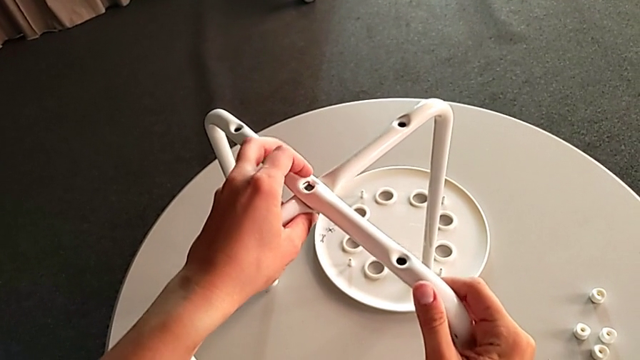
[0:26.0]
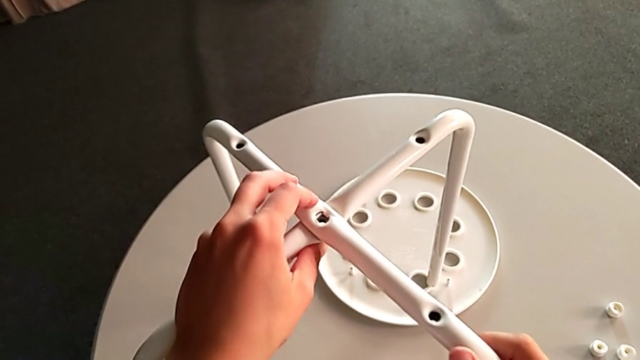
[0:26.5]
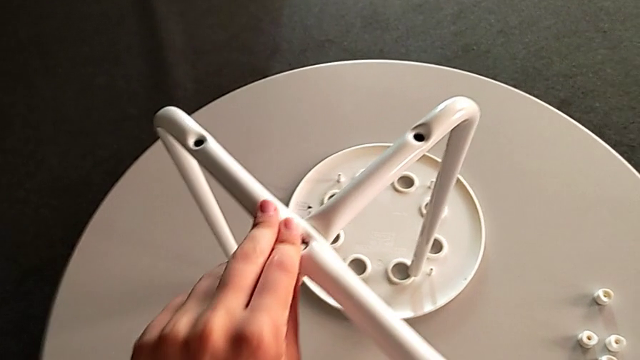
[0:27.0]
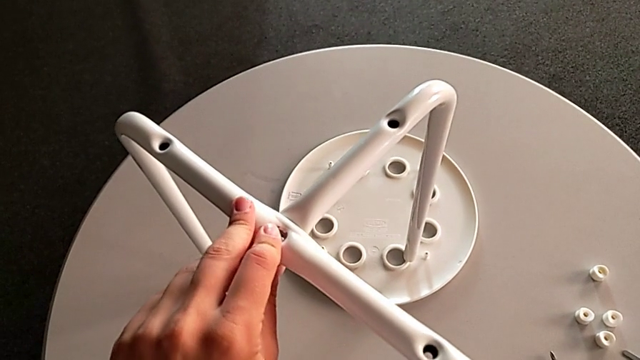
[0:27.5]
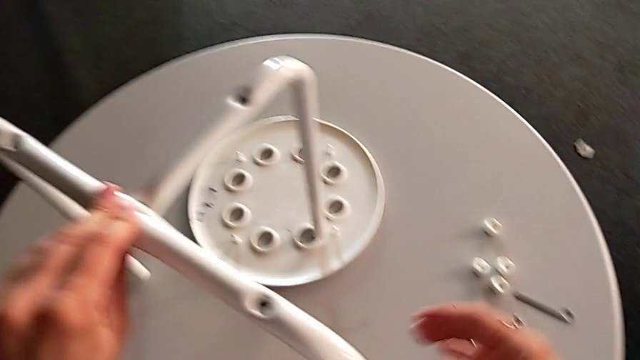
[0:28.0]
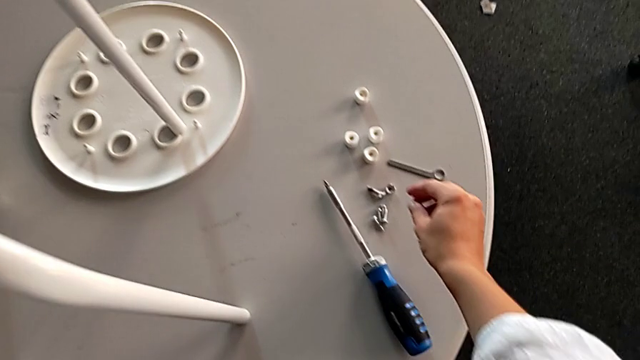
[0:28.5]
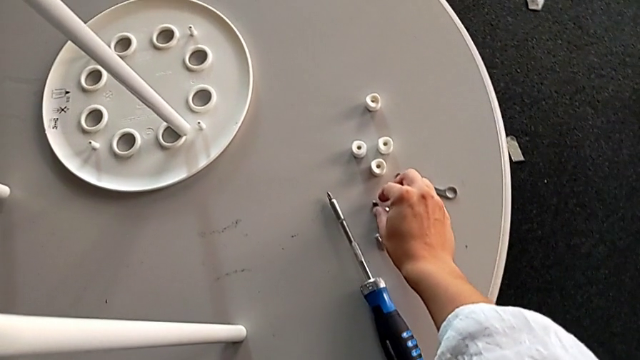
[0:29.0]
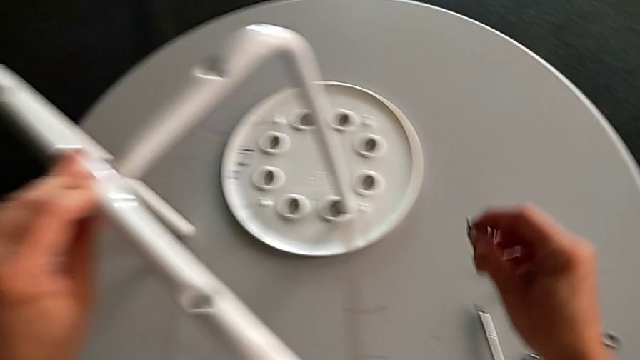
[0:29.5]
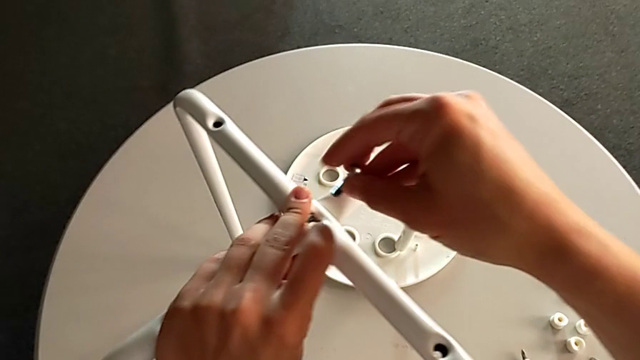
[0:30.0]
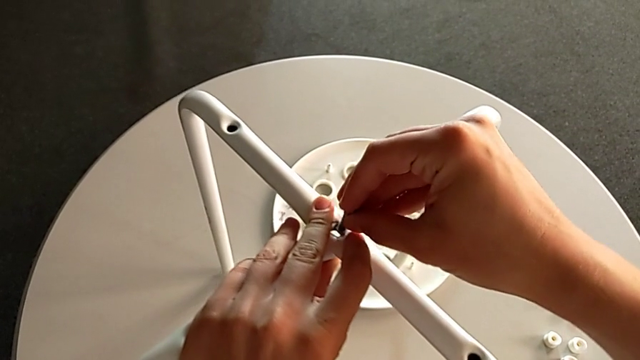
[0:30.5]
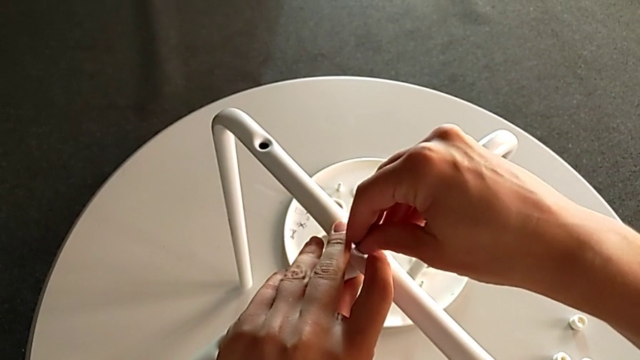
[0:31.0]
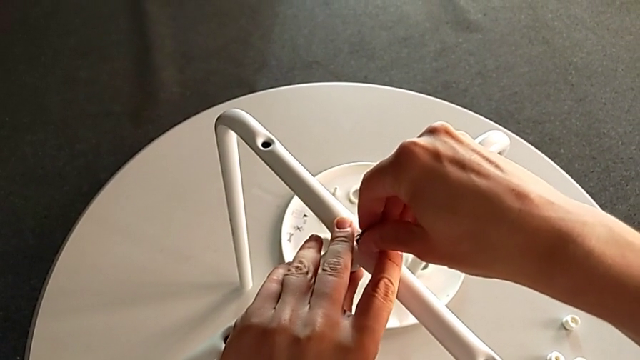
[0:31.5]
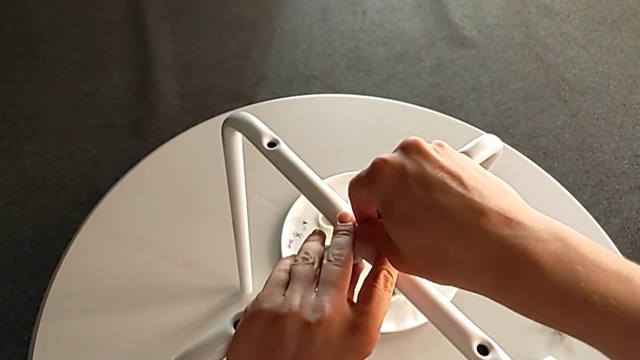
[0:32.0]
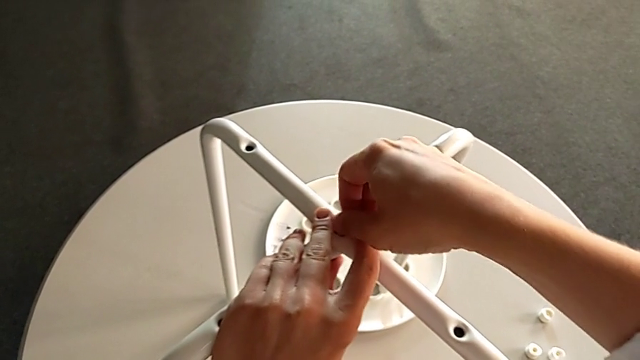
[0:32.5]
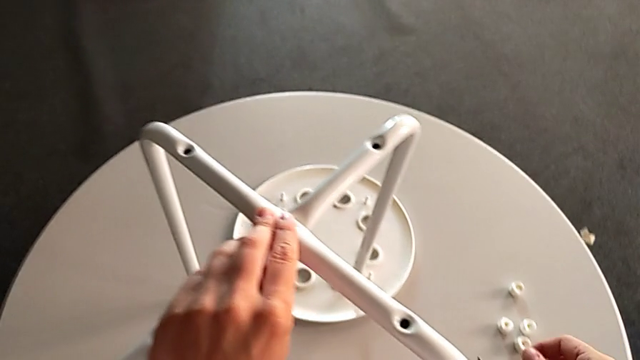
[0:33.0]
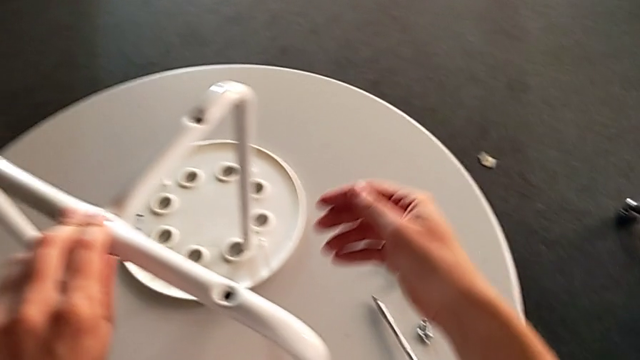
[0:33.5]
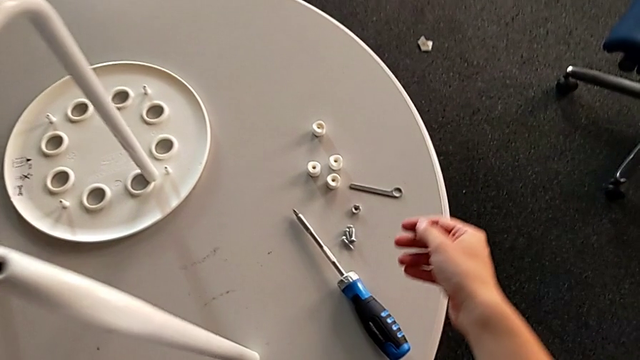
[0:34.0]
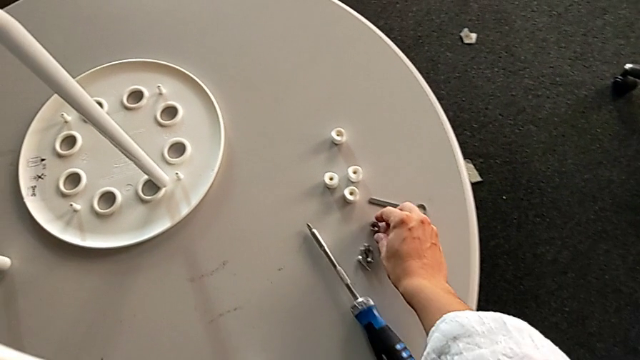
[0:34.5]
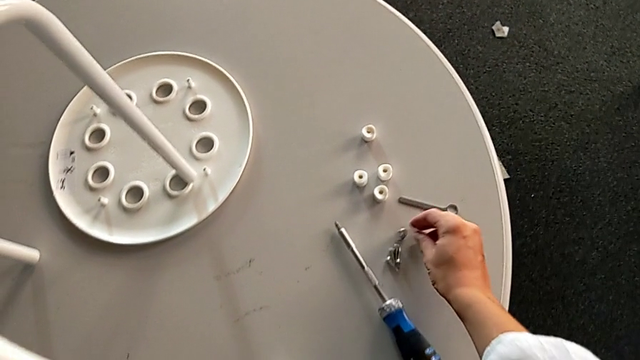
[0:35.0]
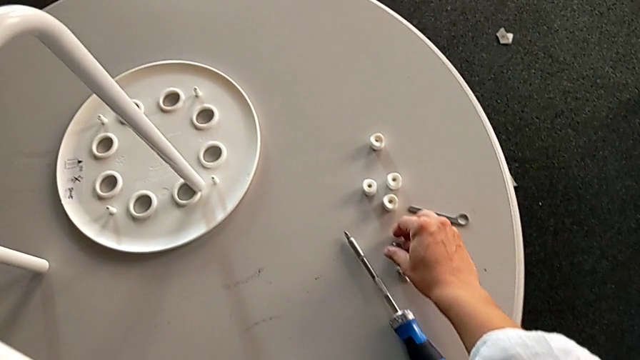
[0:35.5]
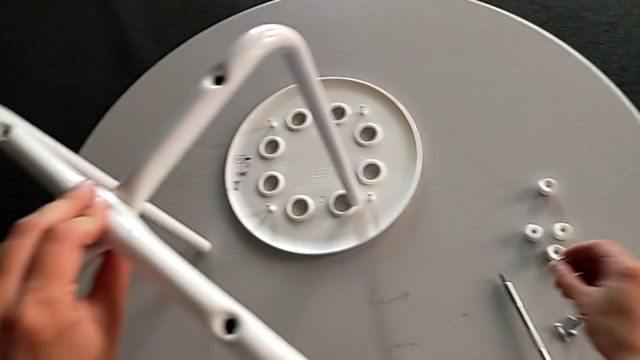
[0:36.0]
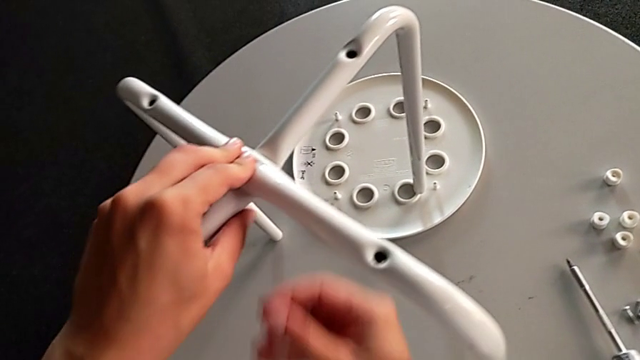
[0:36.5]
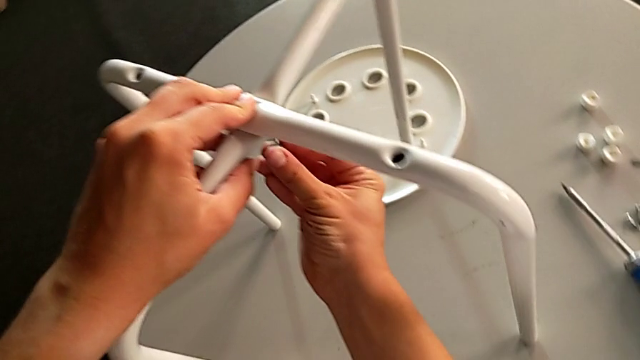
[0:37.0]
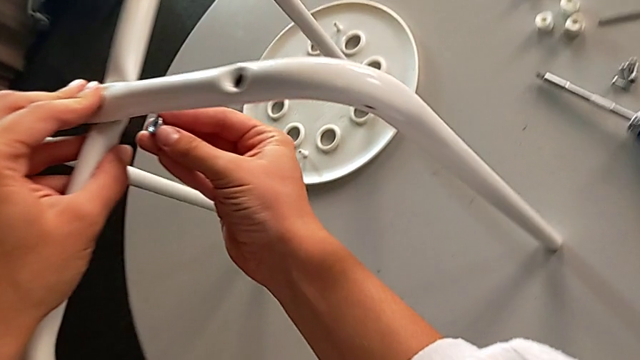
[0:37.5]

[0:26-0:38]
The camera wearer is assembling the two legs. They align the leg, grab the bolt, insert it, screw it, approach the hex nut, grab it and insert it.

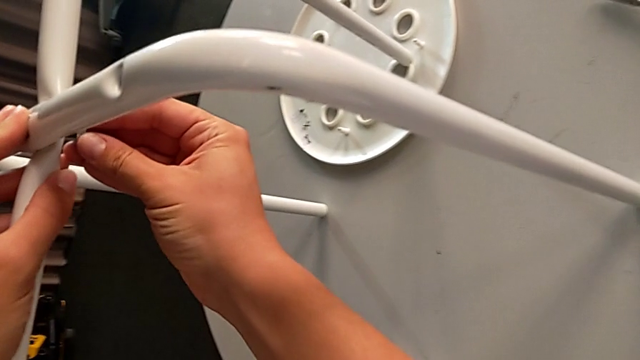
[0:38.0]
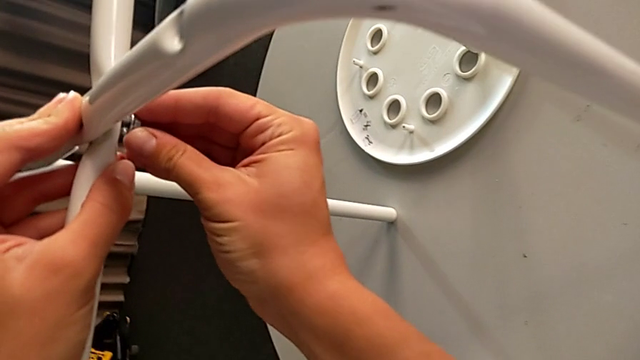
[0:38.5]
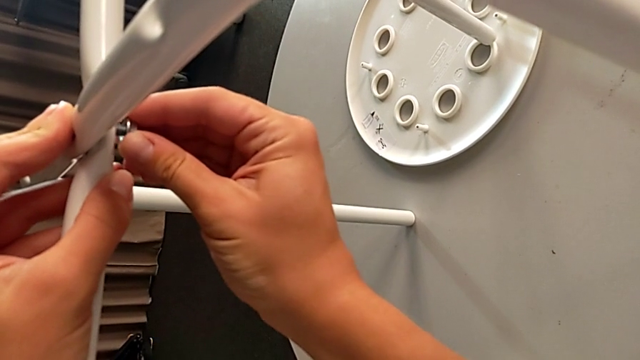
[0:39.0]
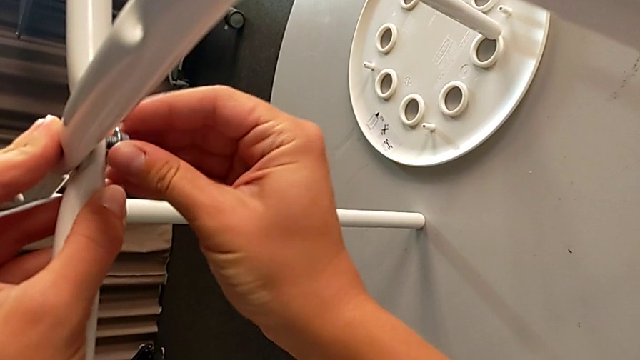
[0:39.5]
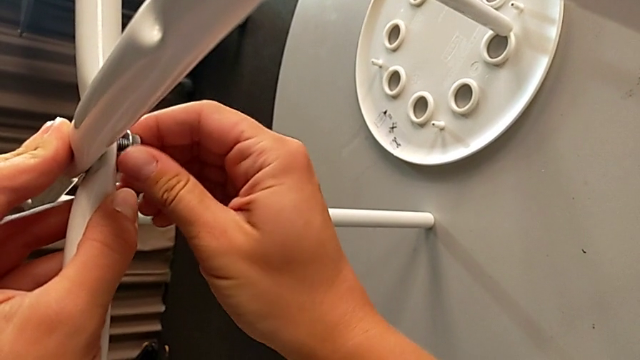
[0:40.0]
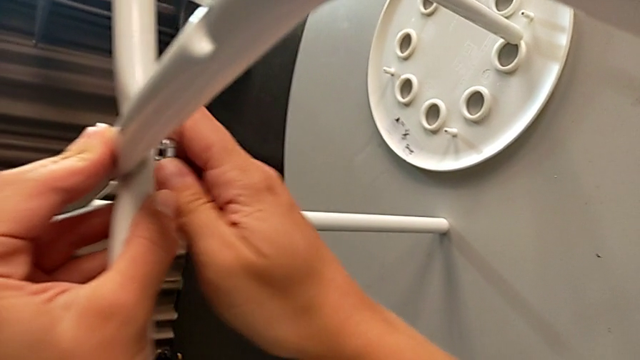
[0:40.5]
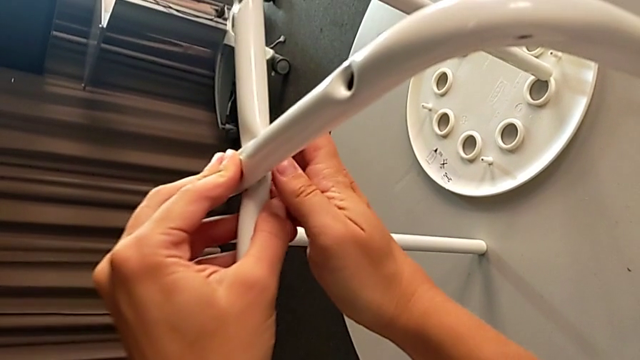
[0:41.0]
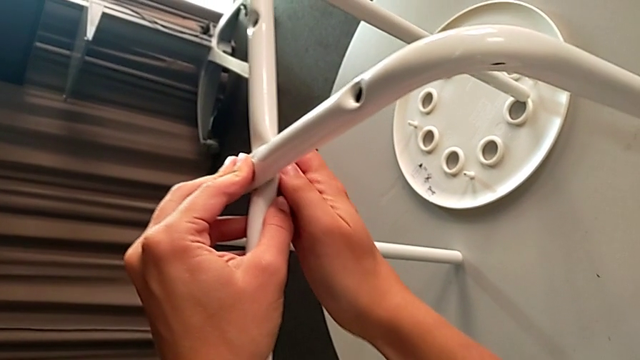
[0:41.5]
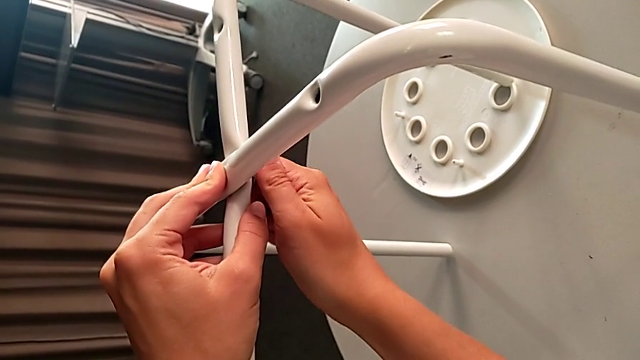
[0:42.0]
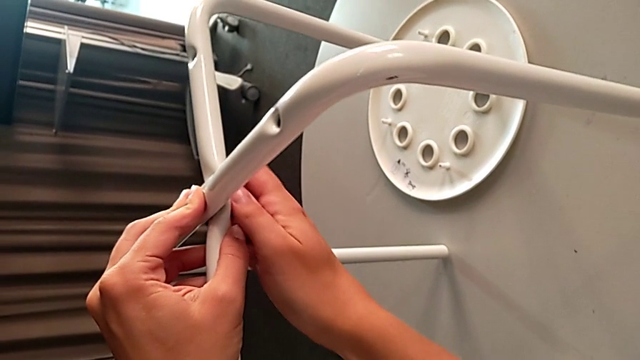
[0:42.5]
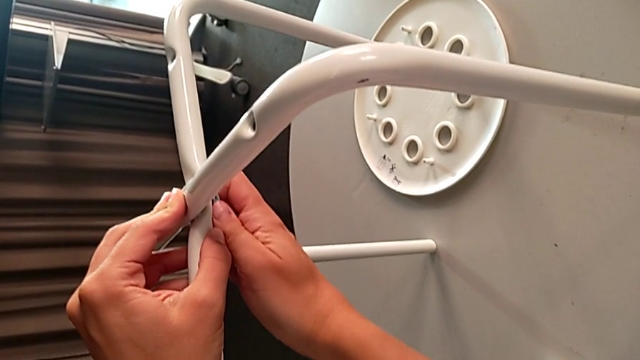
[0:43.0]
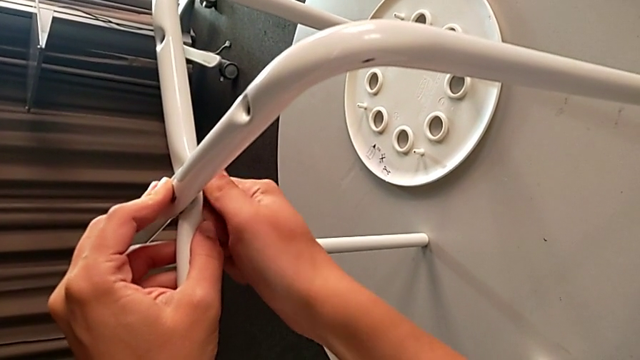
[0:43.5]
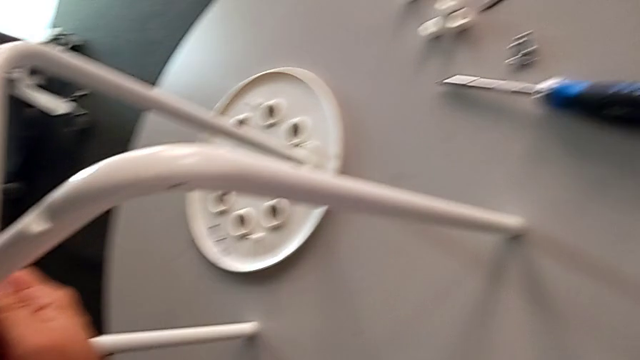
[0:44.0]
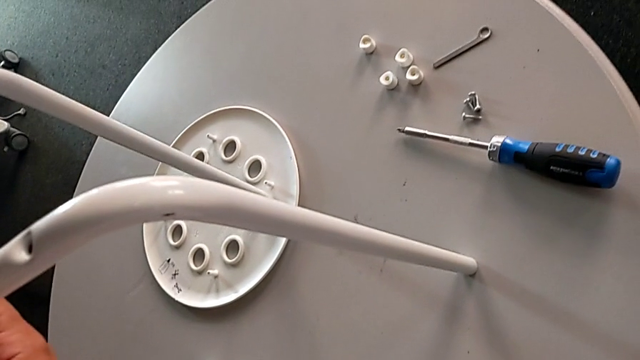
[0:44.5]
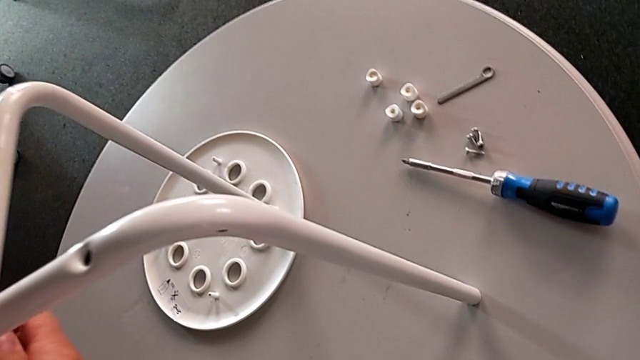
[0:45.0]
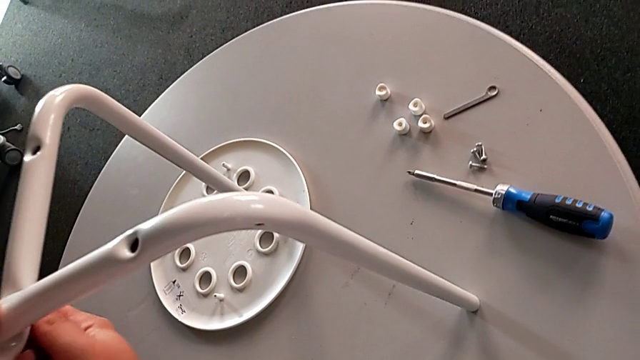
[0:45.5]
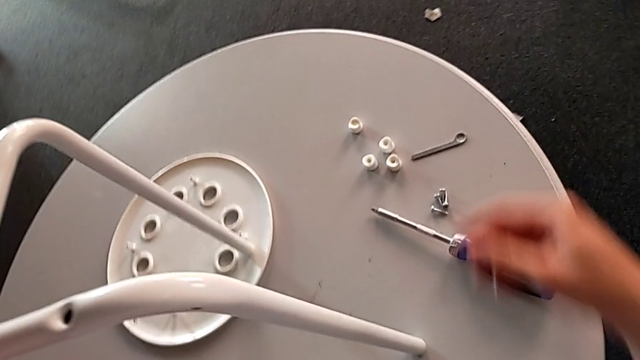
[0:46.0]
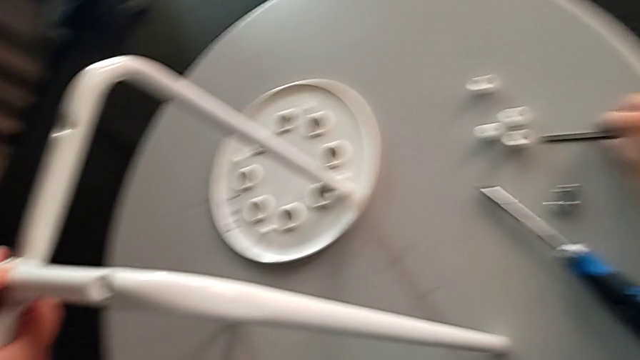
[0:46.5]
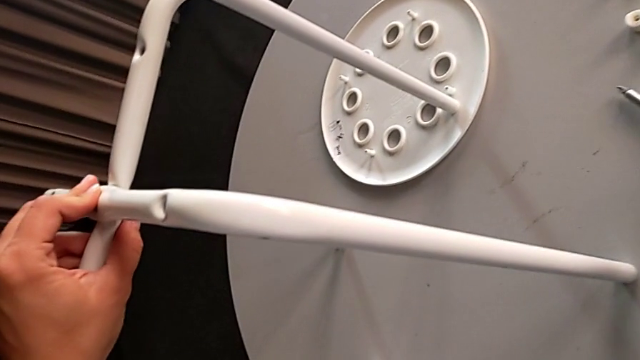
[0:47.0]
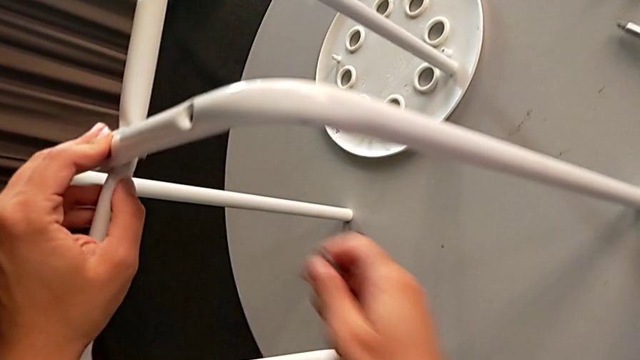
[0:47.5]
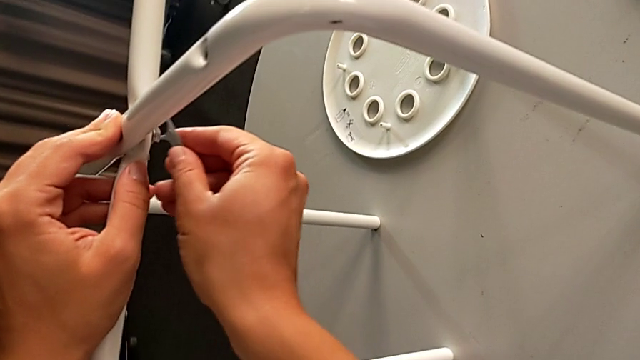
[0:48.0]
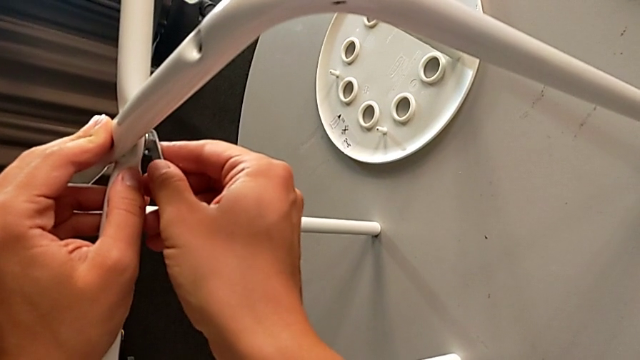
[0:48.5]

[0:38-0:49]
The camera wearer is assembling the two legs. They screw the hex nut, approach the hexagonal wrench, grab it and insert it.
